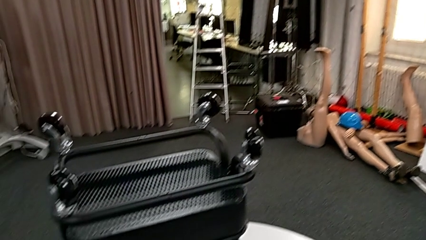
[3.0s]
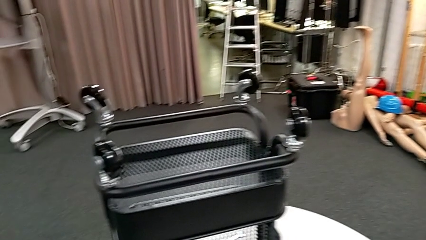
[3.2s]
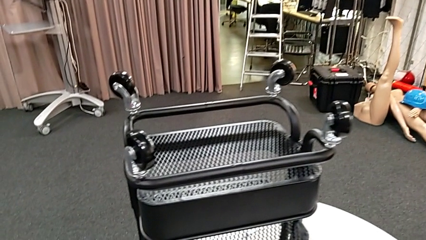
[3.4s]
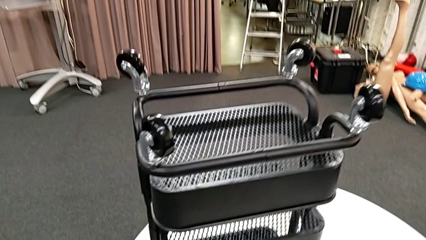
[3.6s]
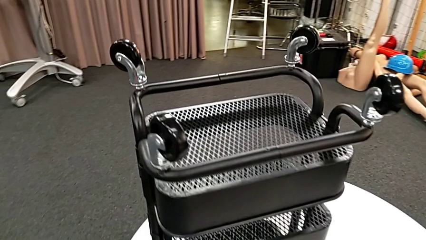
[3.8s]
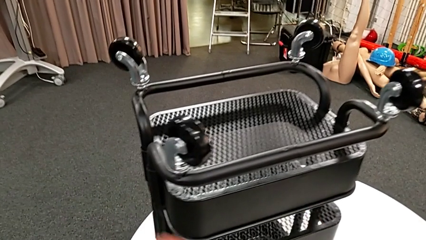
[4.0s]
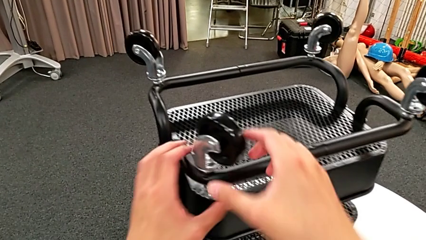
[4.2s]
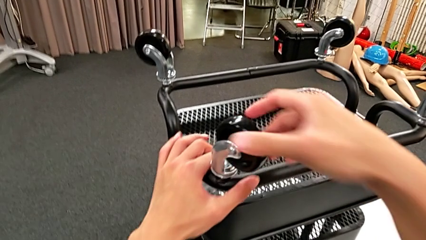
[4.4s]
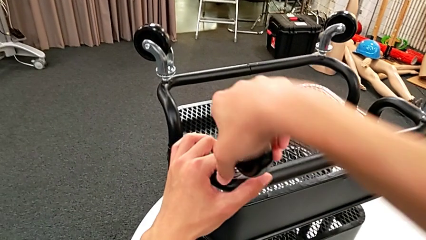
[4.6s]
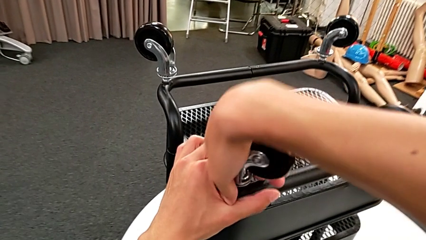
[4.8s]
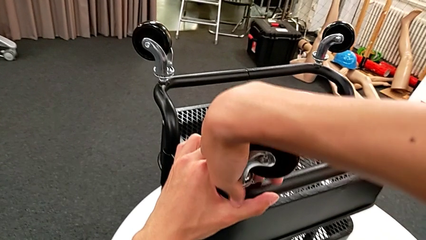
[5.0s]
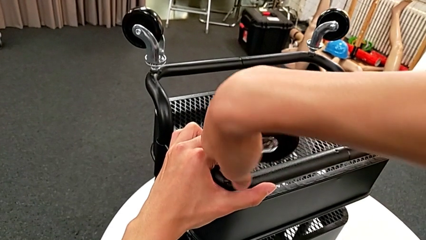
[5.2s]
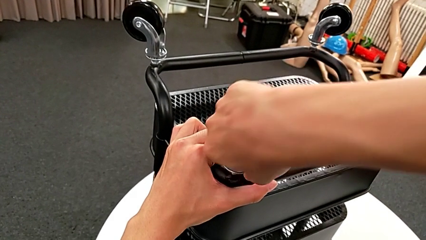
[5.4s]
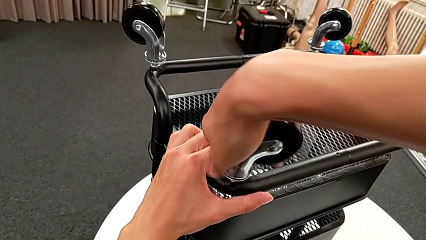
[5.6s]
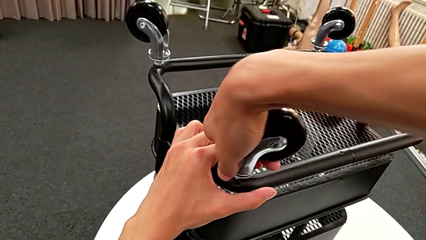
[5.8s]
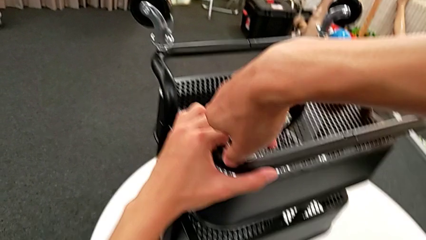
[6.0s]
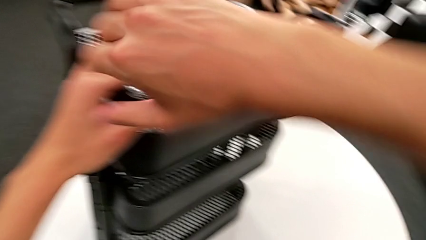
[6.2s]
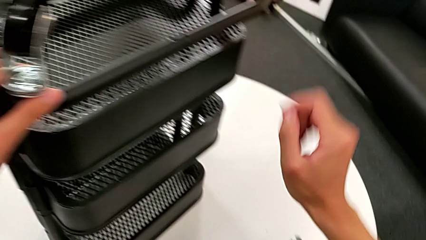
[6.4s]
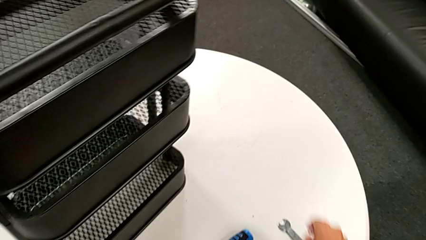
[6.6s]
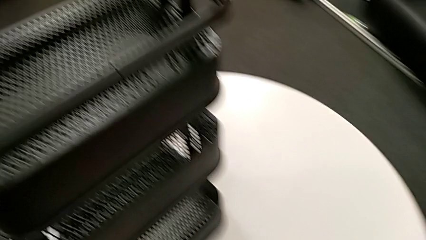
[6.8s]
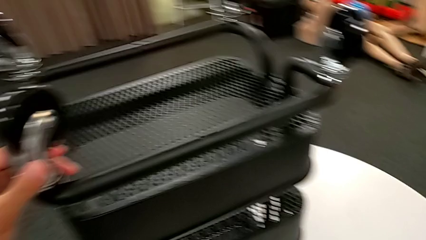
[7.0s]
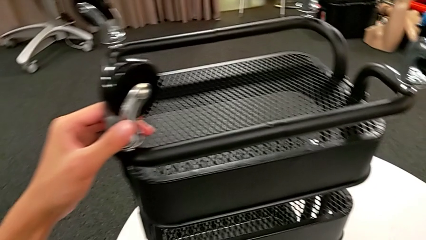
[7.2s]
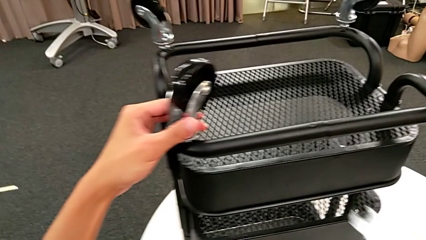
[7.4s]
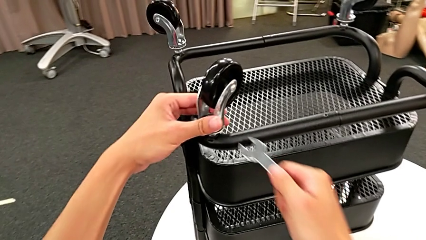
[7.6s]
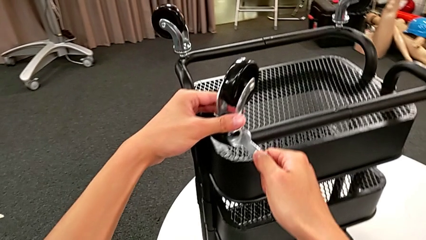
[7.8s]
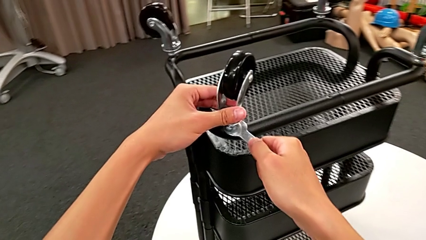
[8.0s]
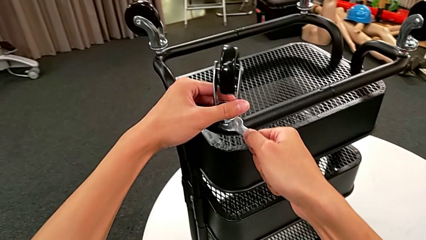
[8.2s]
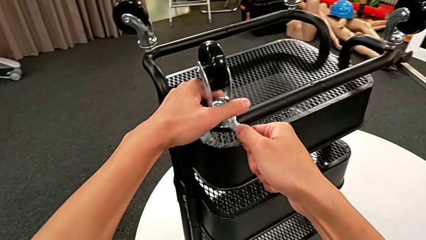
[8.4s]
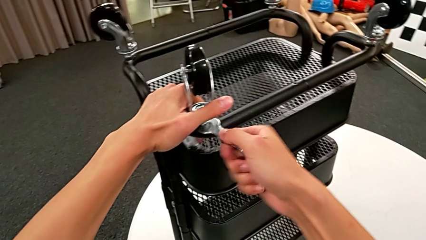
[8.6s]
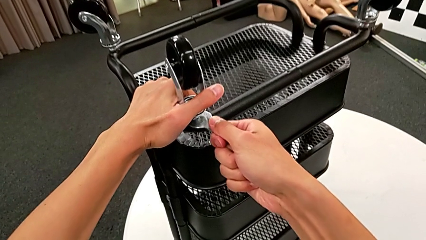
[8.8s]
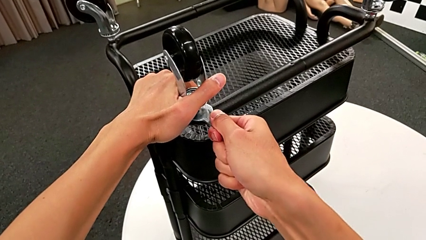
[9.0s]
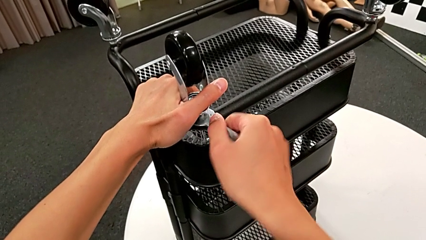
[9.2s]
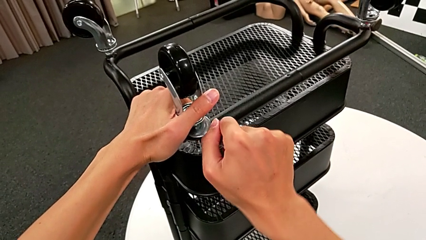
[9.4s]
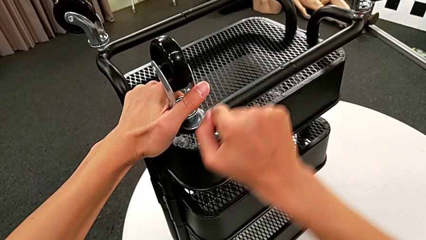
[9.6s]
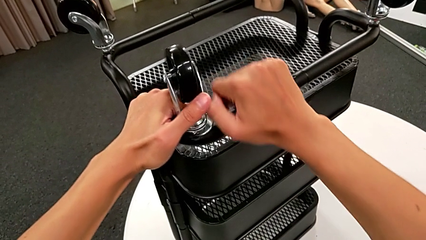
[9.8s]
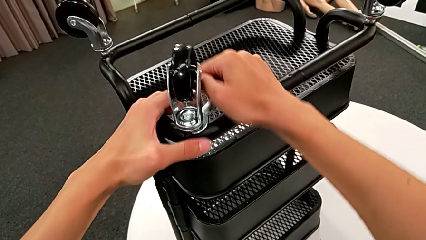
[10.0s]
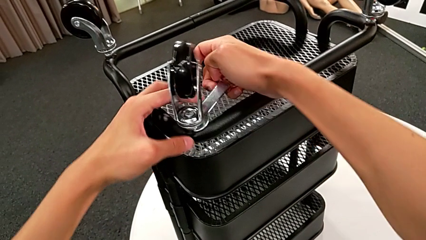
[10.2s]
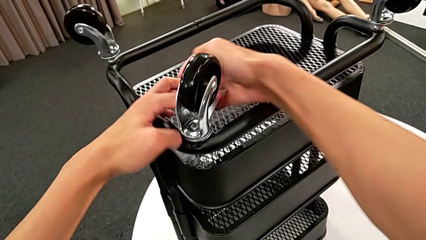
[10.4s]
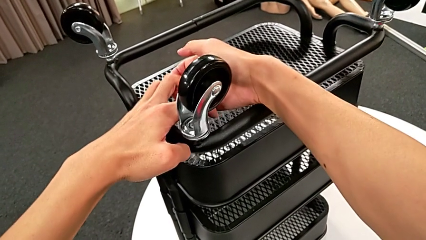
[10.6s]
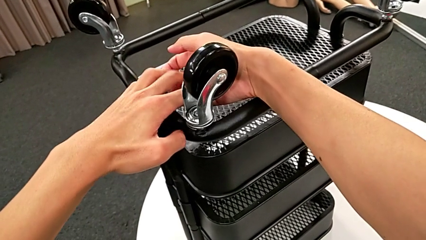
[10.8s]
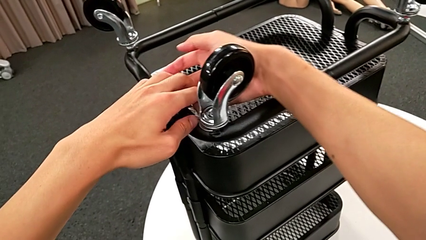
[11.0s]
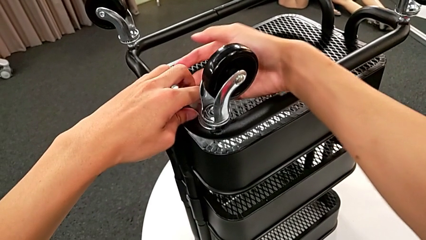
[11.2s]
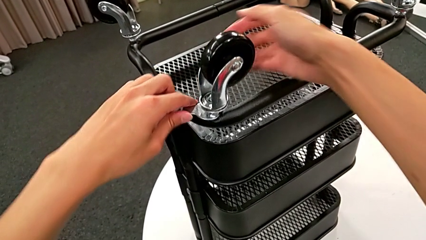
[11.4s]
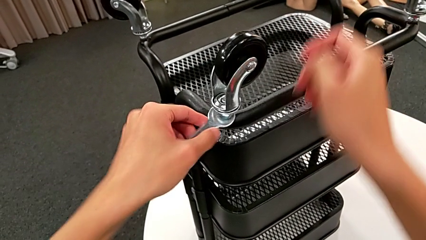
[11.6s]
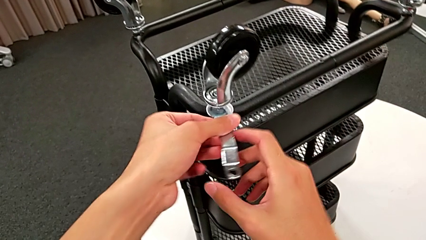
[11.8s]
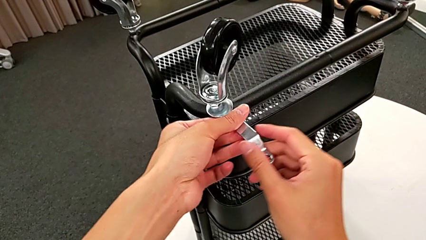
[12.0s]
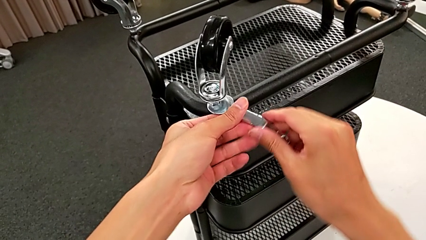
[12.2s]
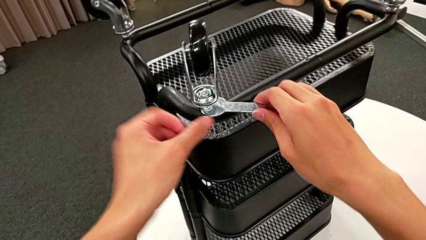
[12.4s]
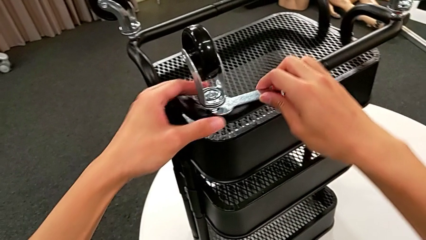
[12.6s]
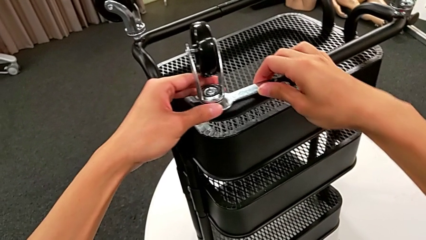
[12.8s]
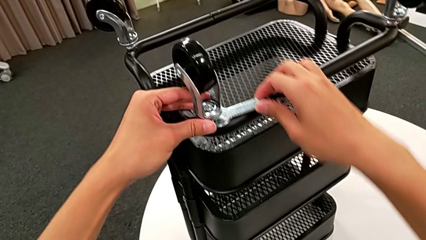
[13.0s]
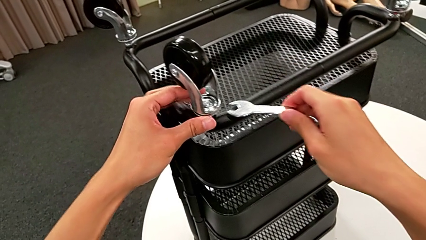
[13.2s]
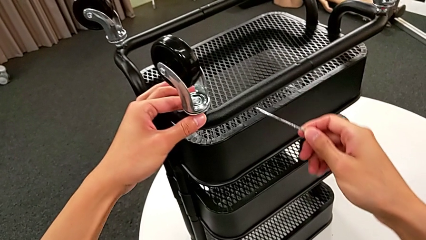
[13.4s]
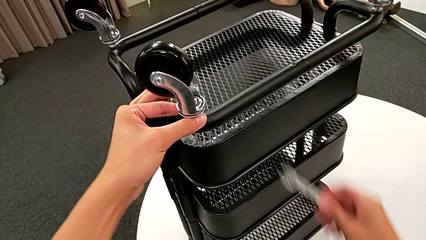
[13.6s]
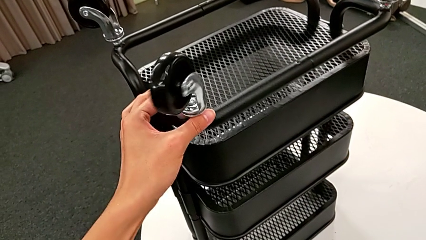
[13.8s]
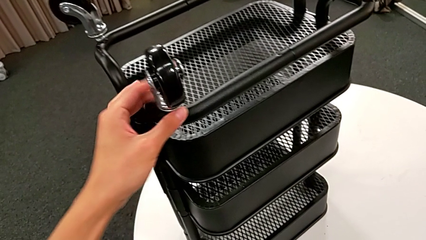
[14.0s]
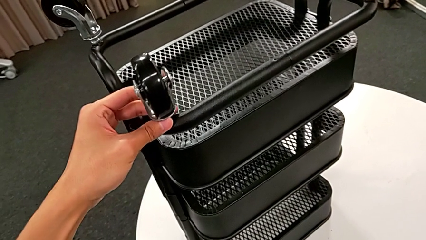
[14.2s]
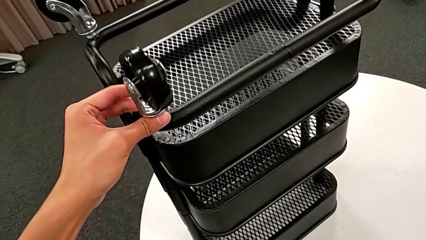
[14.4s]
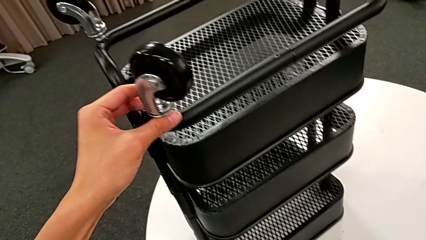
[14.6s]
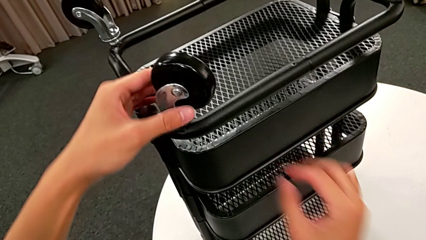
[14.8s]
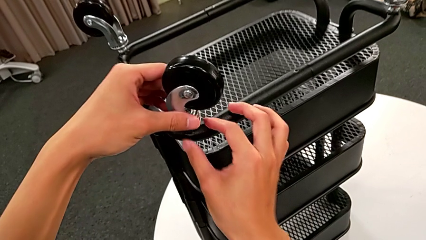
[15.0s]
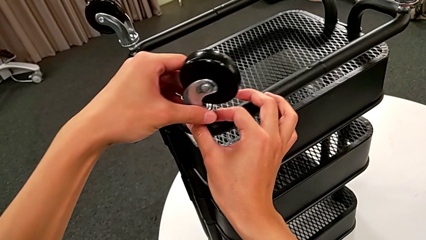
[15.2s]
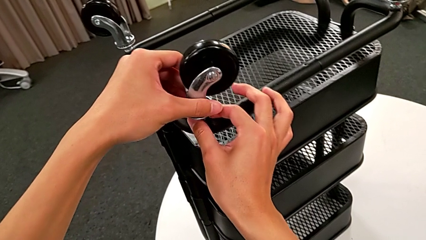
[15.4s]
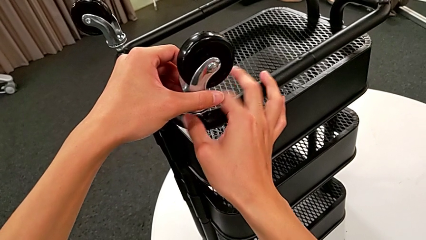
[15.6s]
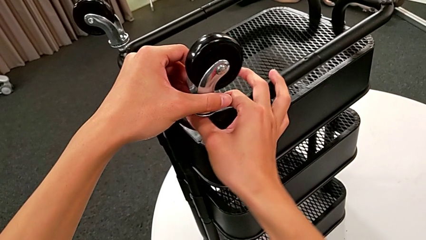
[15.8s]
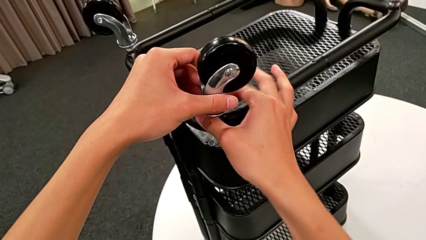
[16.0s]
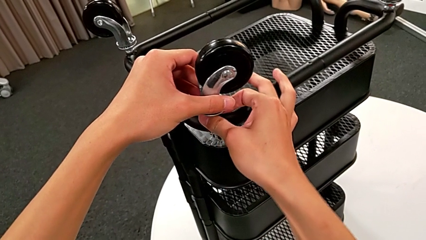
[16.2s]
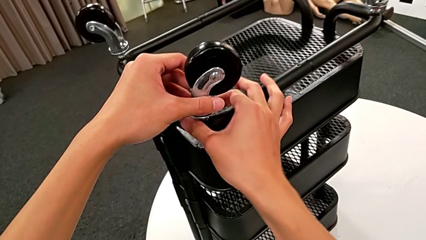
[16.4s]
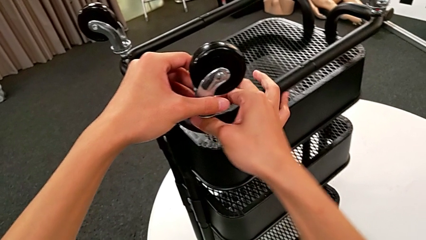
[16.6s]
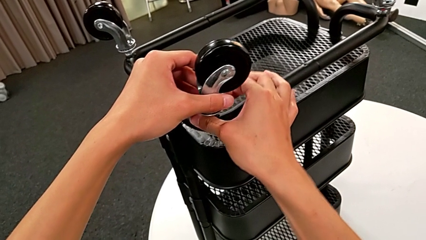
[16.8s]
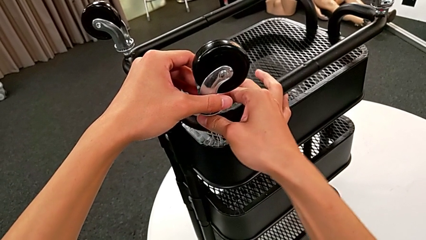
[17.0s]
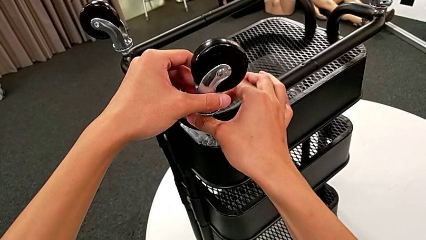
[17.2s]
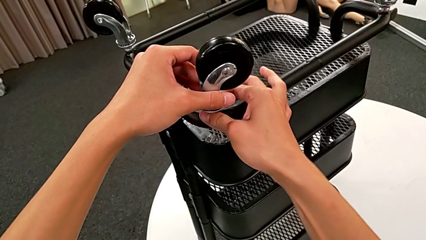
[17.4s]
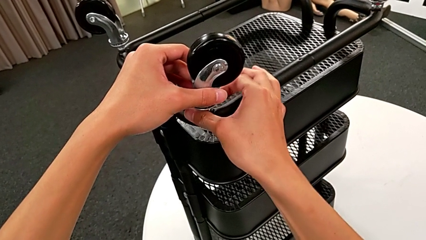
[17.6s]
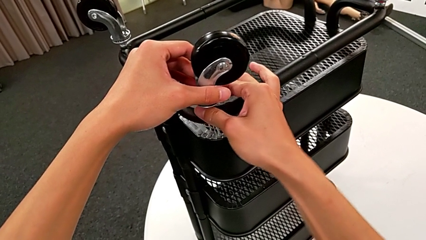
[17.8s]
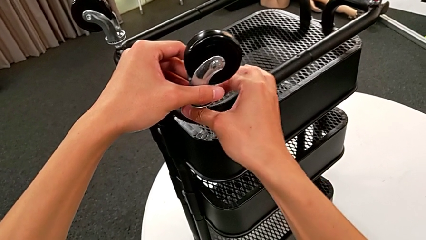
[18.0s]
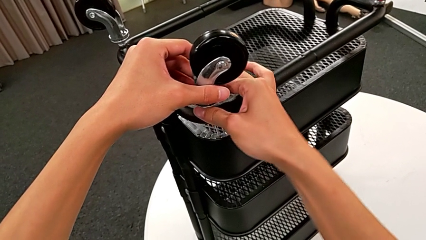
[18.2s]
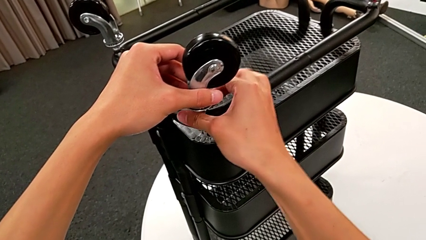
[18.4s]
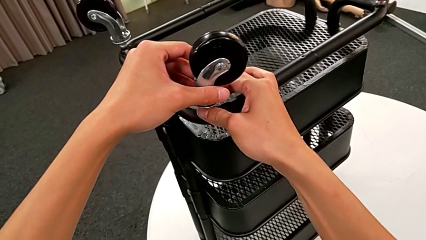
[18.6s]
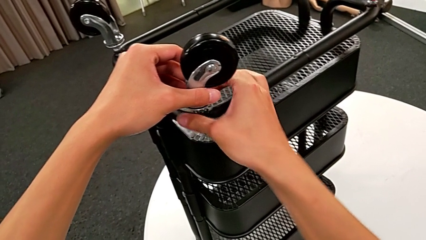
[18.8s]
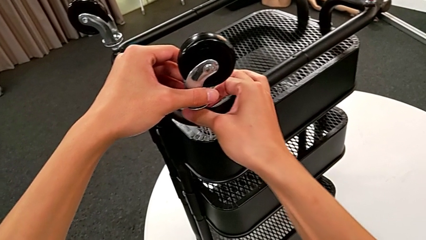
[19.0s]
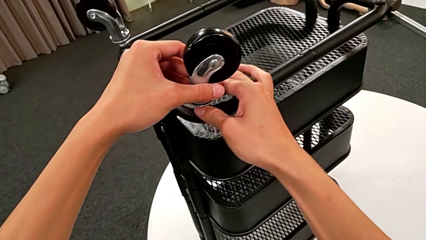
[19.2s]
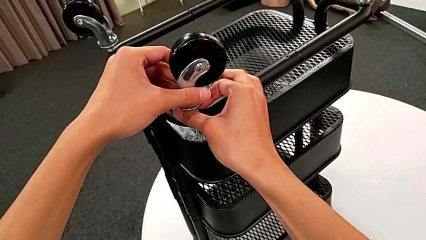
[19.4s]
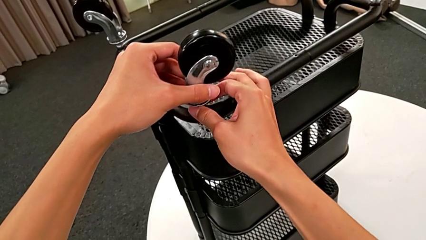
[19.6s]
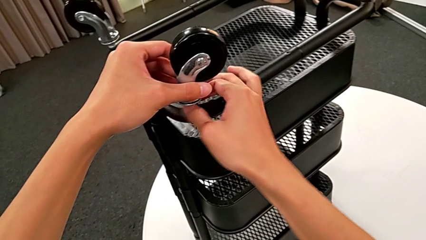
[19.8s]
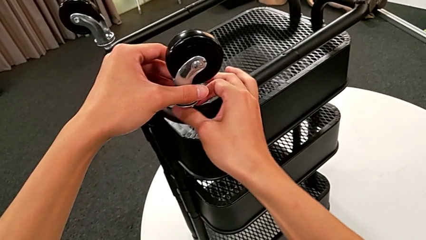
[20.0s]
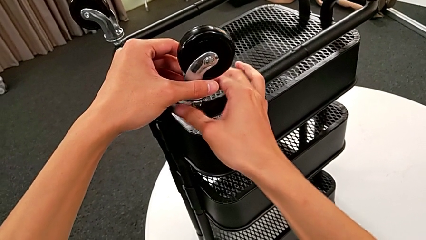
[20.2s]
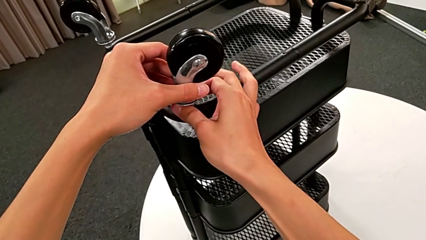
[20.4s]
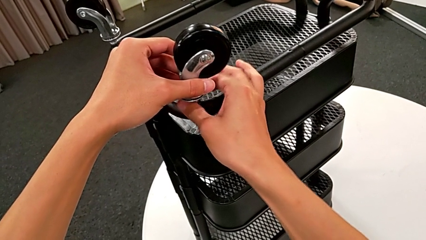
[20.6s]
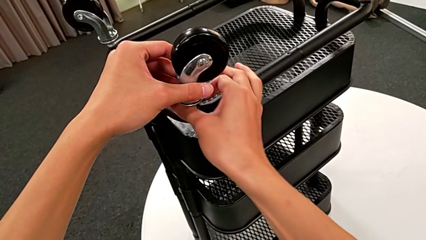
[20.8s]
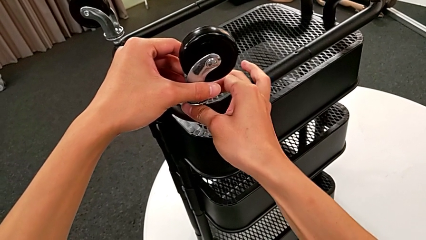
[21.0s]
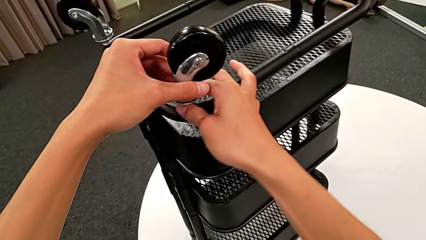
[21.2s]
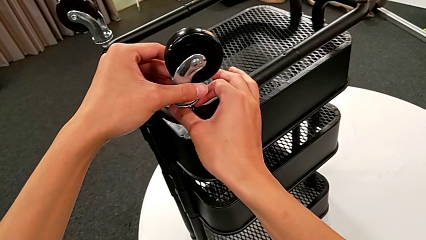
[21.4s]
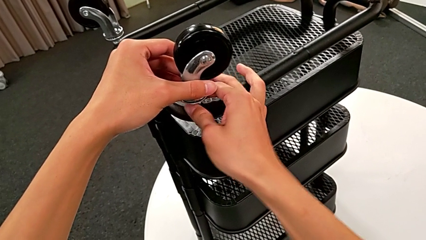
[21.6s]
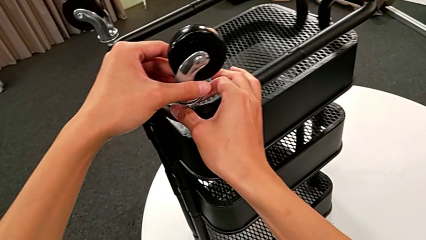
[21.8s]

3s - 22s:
The camera wearer is unscrewing the wheels from the base frame using the wrench. They grab the first wheel, unscrew the wheel, grab the hexagonal wrench, insert it, unscrew the wheel, withdraw the hexagonal wrench, unscrew the first wheel with the left hand, place the hexagonal wrench with the right hand and unscrew the first wheel.
